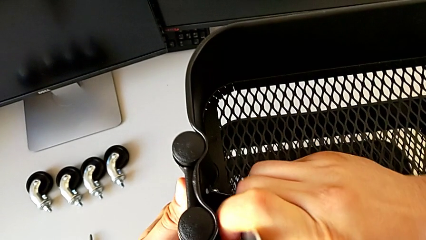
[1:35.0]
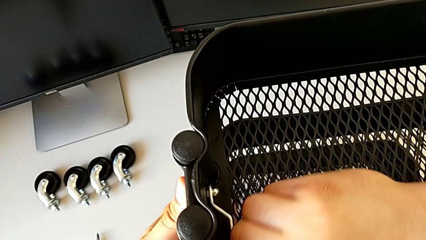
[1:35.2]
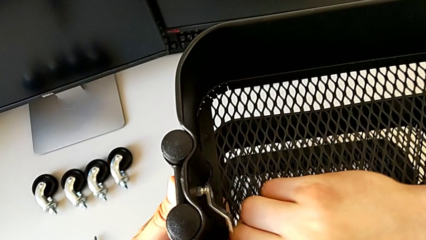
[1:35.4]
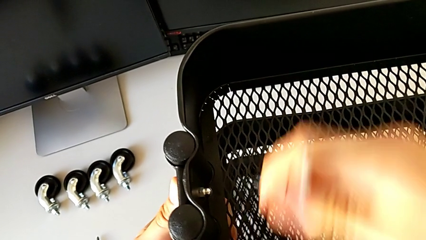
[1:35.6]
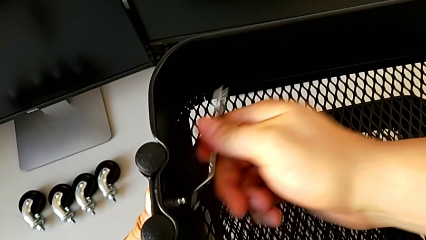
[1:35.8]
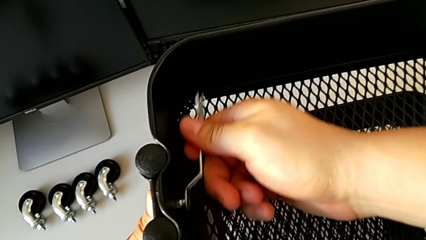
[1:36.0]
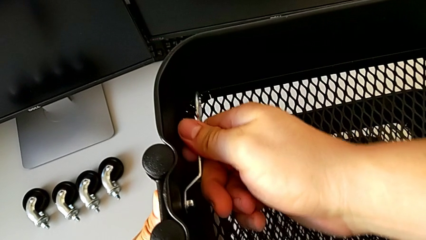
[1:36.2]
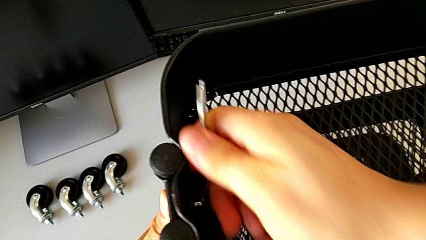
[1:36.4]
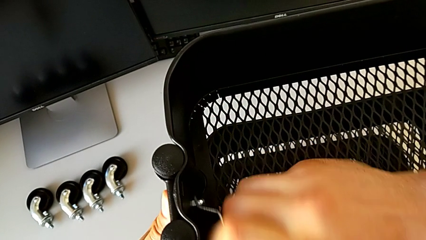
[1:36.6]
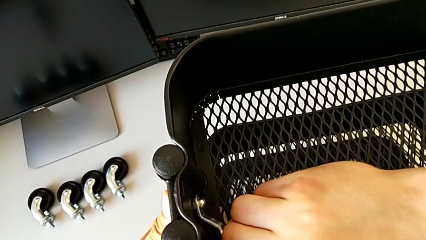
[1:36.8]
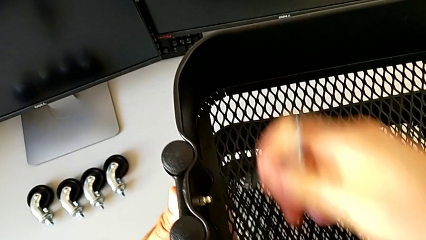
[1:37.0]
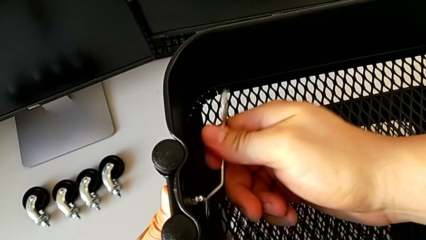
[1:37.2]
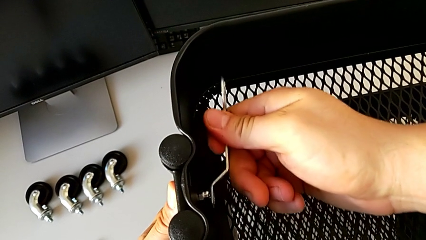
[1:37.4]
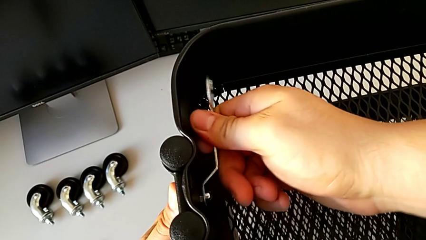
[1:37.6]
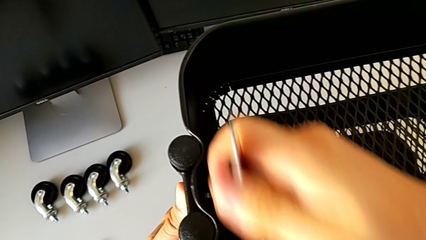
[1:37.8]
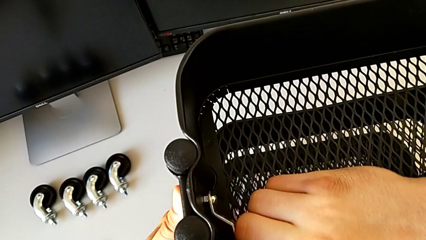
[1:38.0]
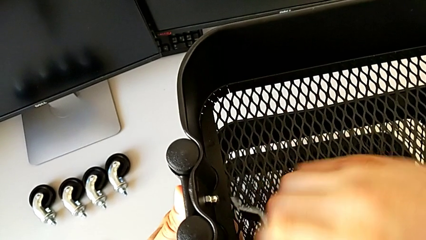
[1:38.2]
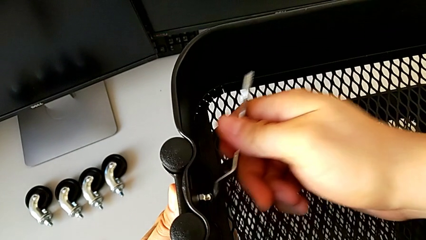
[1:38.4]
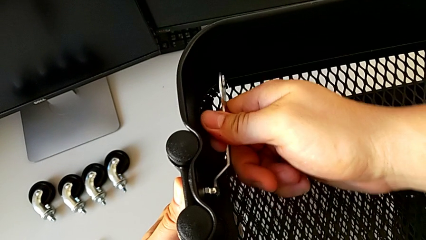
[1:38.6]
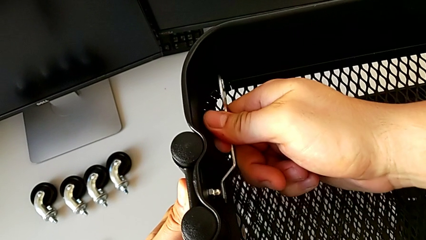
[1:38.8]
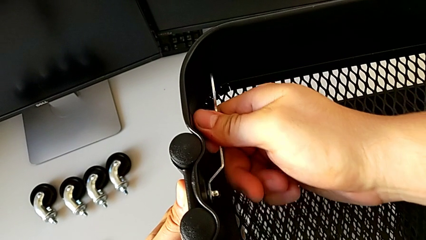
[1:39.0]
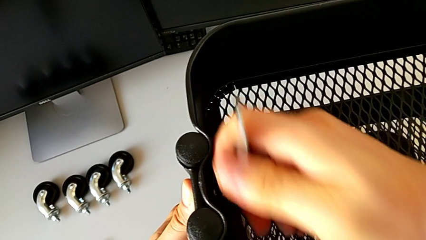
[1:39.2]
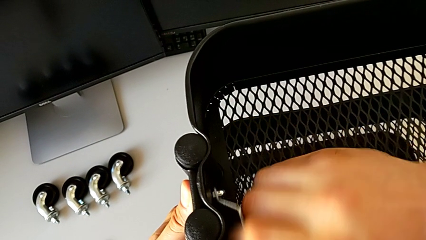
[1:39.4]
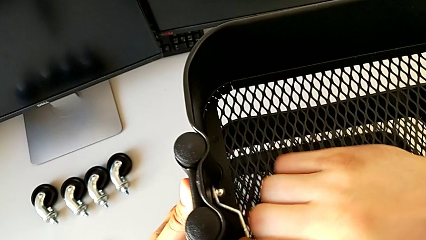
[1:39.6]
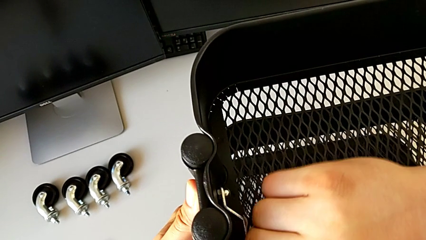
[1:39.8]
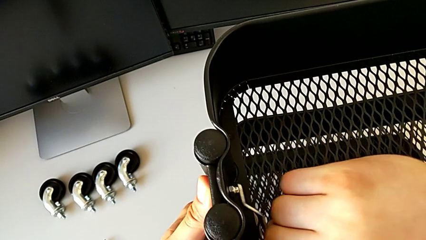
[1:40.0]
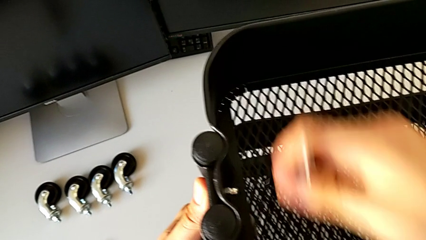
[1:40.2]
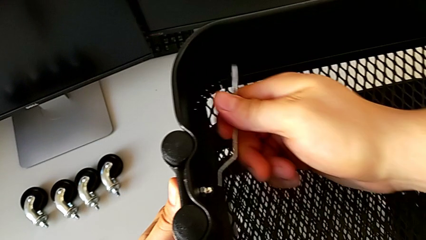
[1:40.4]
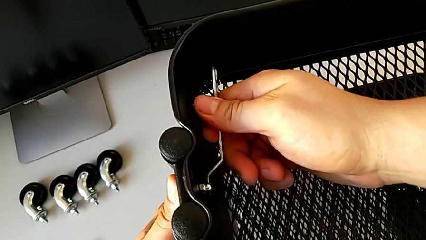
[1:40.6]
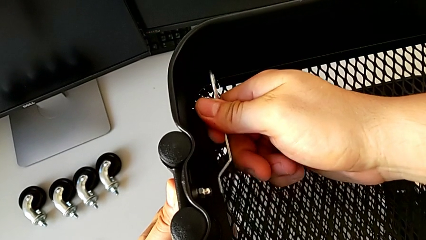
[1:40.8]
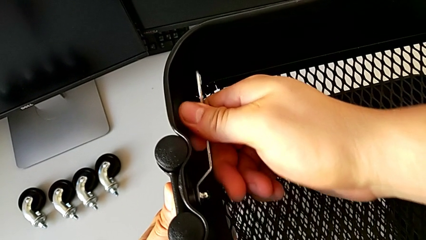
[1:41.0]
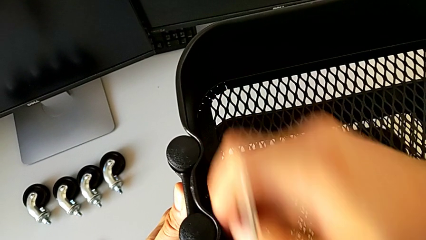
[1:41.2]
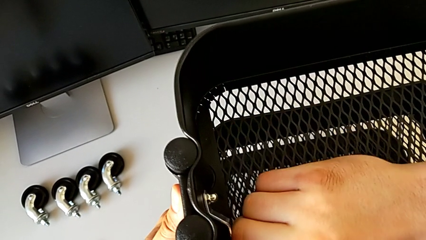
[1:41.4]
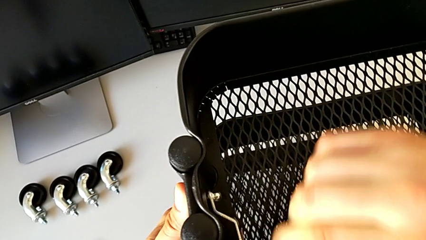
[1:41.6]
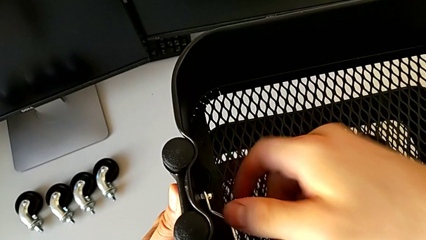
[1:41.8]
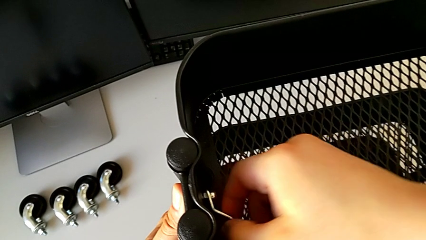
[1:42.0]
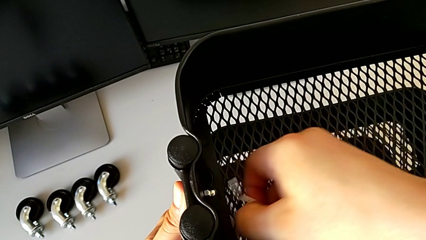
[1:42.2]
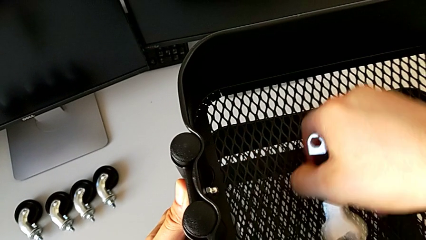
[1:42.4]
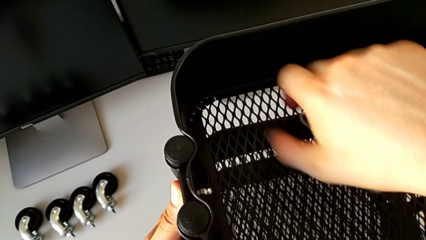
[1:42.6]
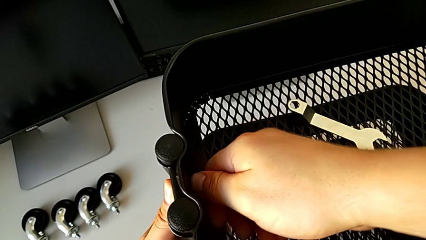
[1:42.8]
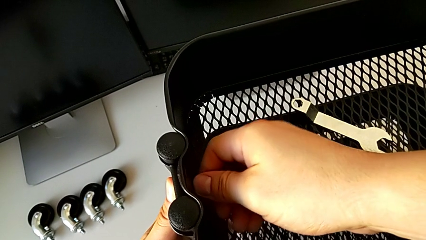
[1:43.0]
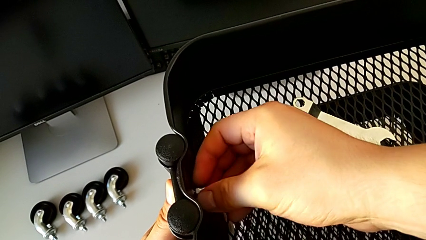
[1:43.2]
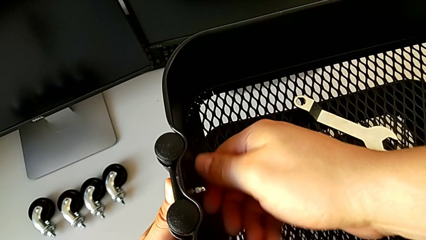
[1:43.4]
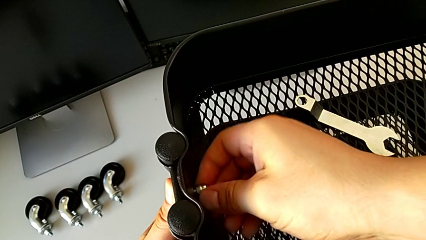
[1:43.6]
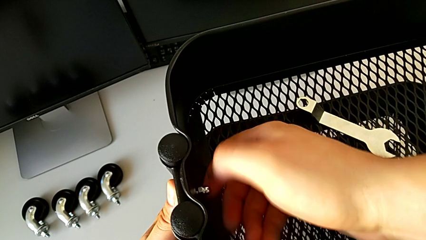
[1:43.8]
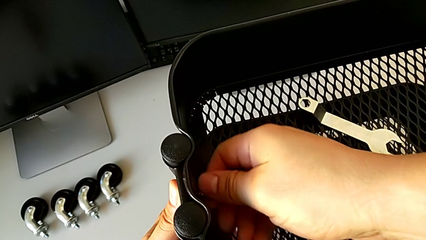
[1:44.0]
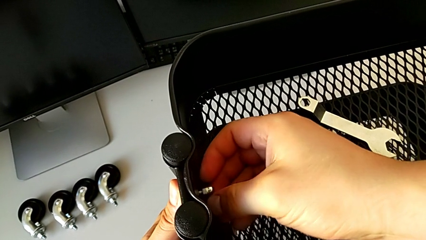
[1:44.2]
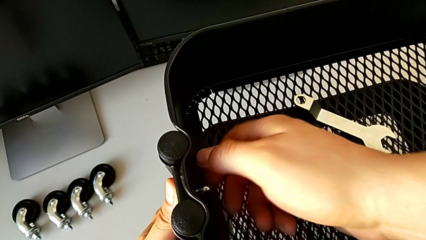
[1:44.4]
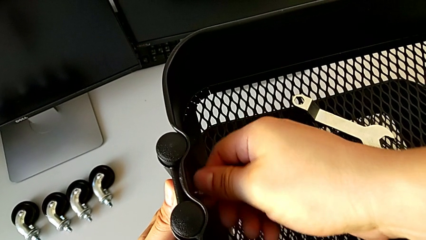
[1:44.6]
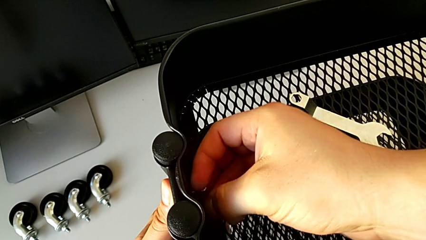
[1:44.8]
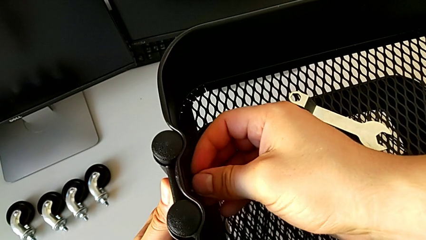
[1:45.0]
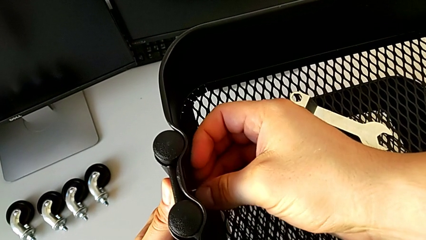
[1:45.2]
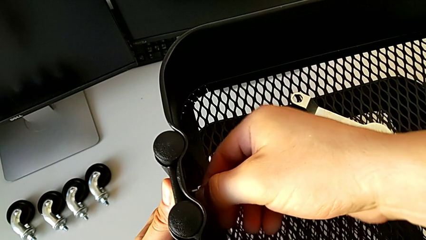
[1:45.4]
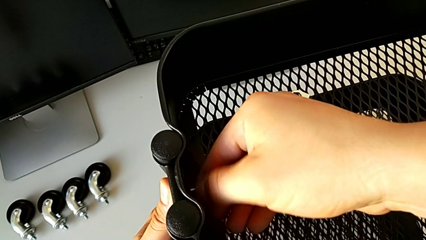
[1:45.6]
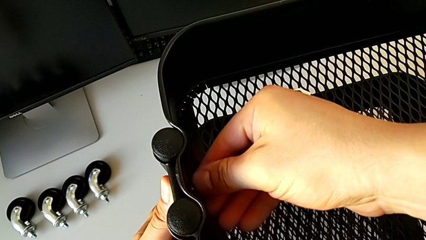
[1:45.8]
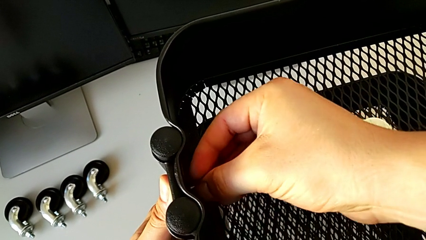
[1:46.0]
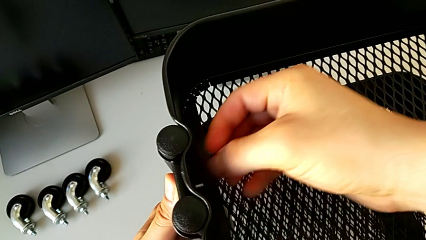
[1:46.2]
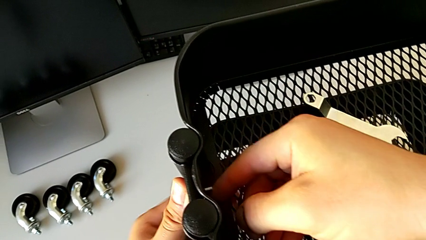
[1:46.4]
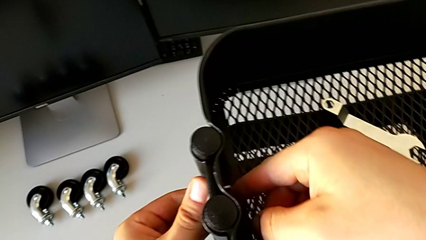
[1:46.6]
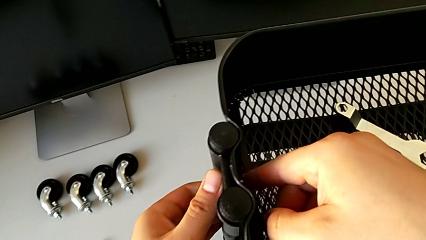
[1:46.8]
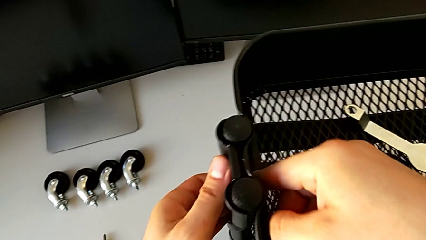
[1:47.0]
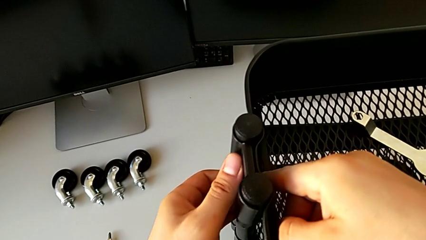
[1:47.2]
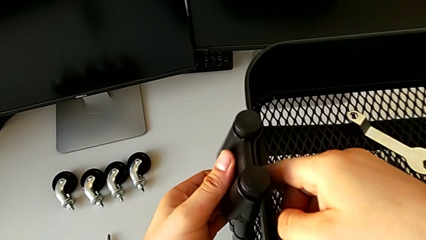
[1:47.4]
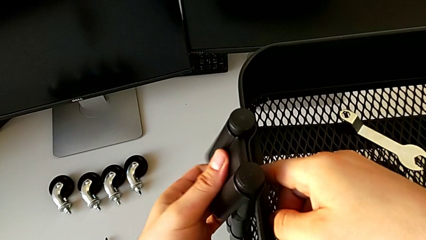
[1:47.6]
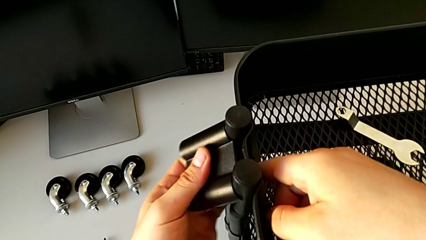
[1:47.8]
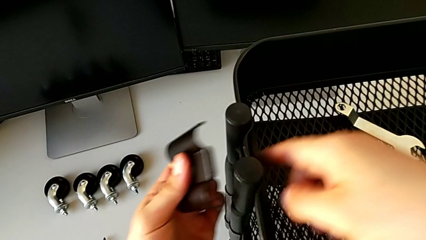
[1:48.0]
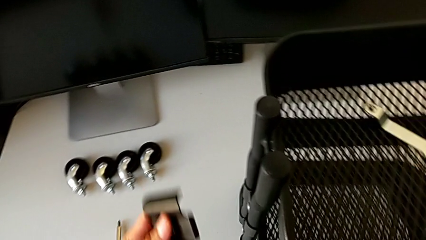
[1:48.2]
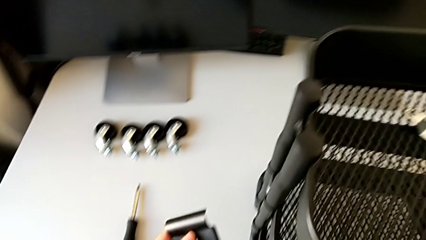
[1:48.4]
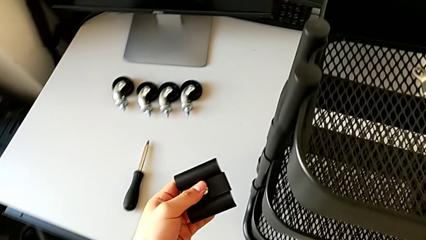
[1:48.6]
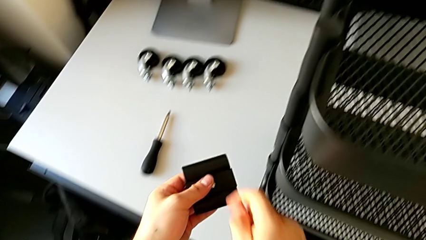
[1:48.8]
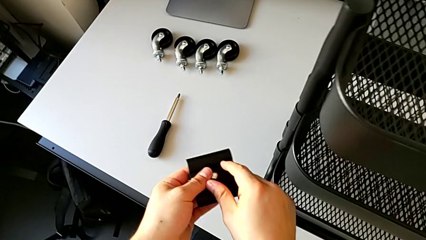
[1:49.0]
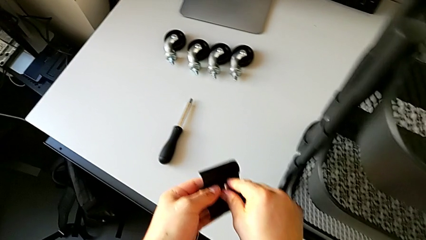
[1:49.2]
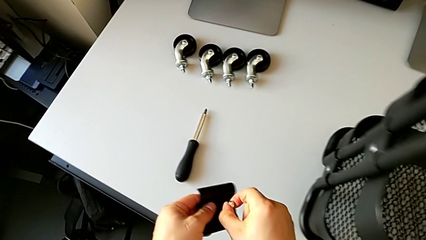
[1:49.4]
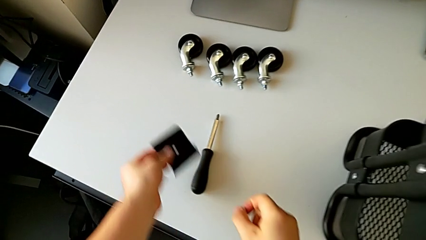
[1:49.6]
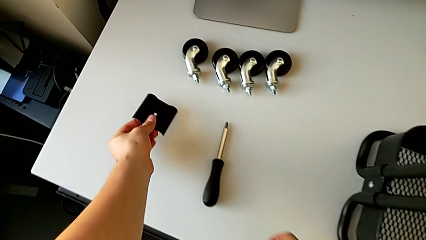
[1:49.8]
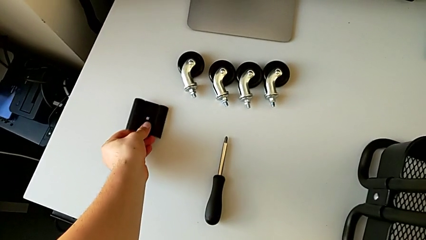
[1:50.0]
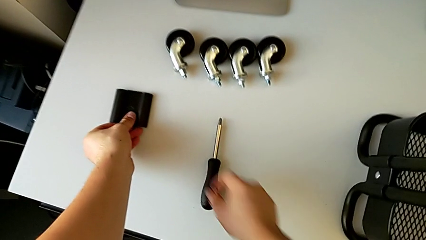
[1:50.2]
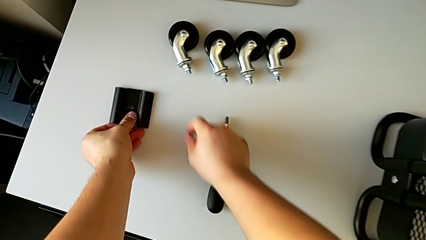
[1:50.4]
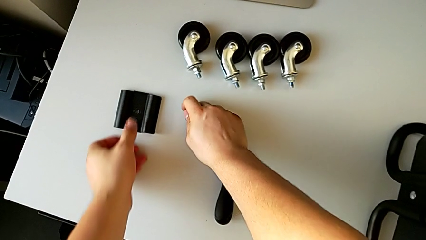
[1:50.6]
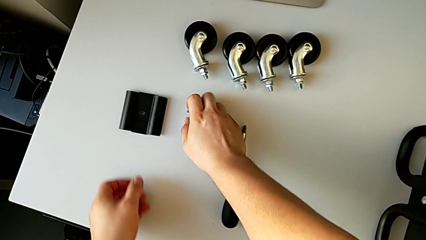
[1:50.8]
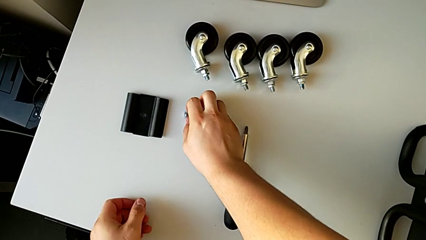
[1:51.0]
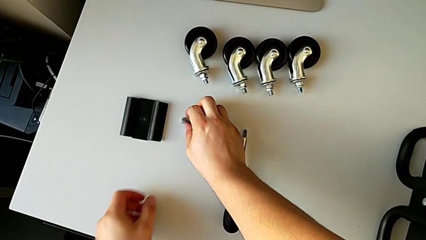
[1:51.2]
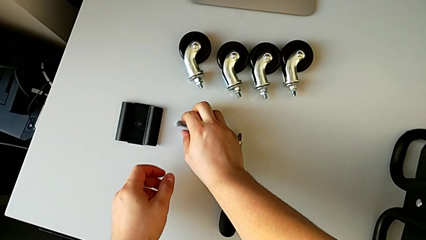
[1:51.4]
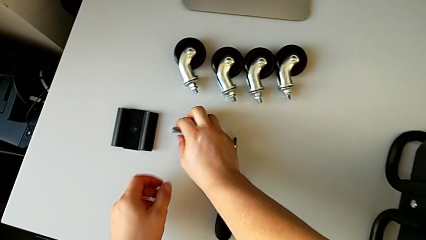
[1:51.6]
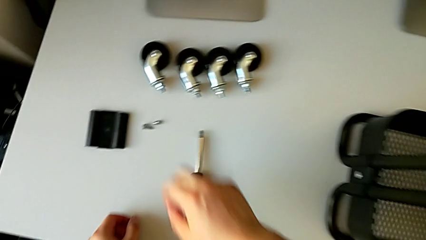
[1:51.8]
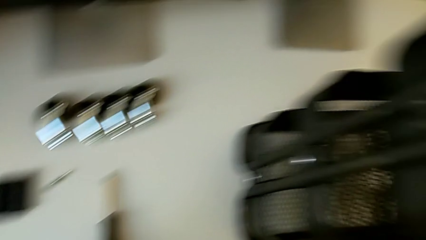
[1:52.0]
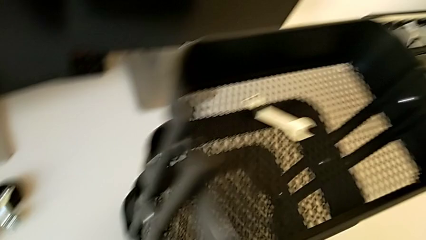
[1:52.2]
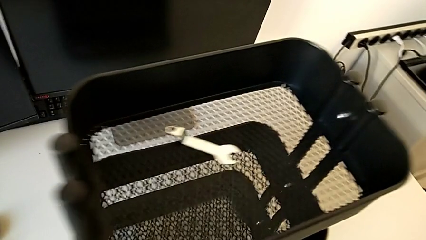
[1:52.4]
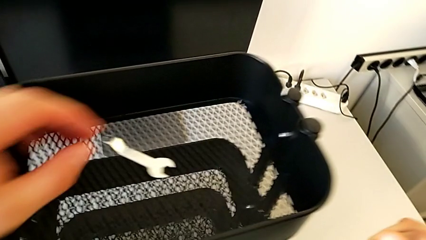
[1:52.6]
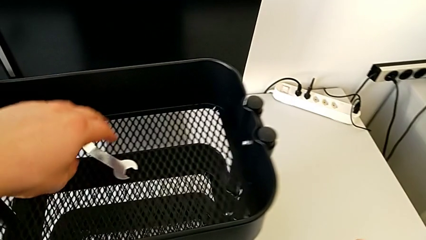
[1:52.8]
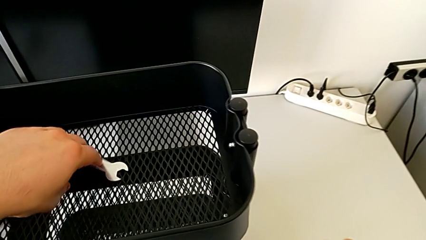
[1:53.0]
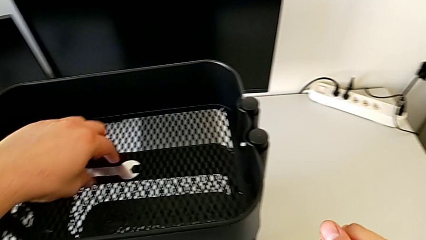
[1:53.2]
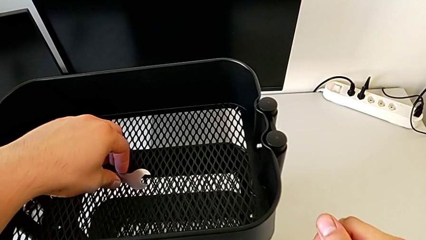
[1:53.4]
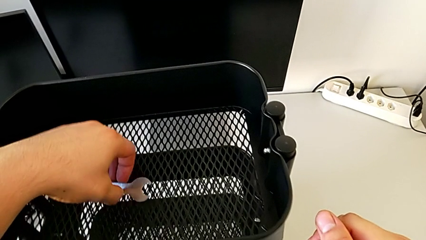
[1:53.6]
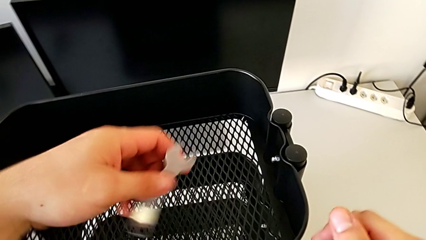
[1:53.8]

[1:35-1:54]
The camera wearer is disassembling the top tray. They keep unscrewing the hexagon cap nut, withdraw the hexagonal wrench, place it, unscrew the hexagon cap nut, disassemble it, disassemble the bracket, disassemble the bolt, grab it, place the bracket, place the bolt, place the hexagon cap nut and grab the hexagonal wrench.
